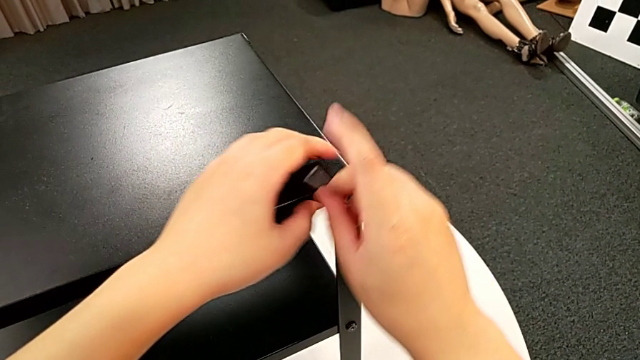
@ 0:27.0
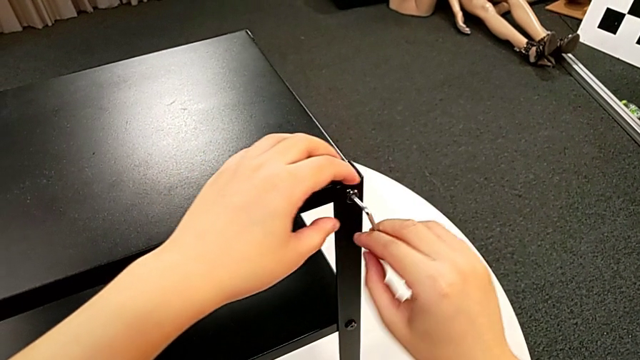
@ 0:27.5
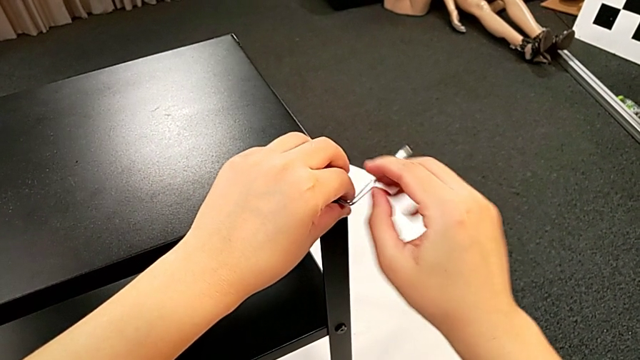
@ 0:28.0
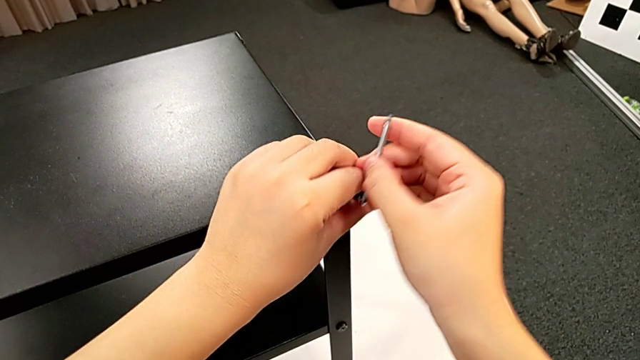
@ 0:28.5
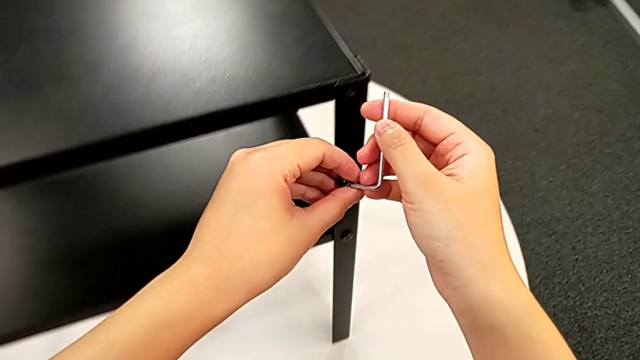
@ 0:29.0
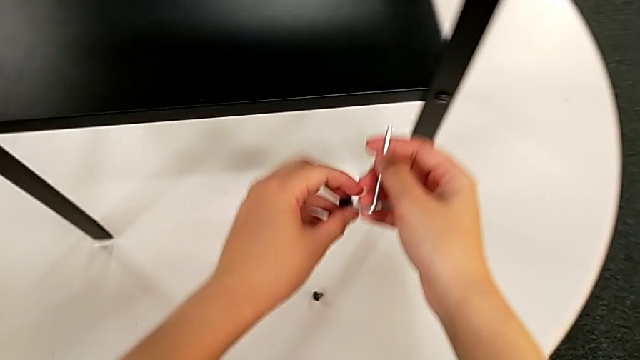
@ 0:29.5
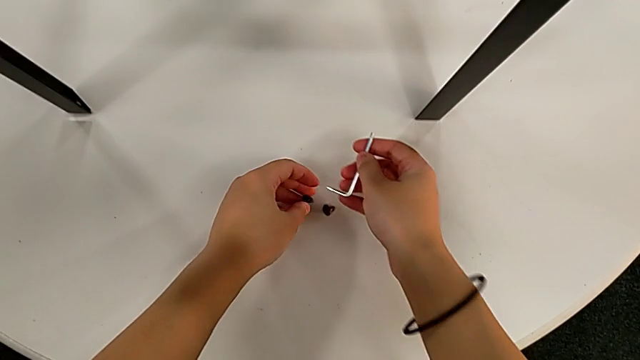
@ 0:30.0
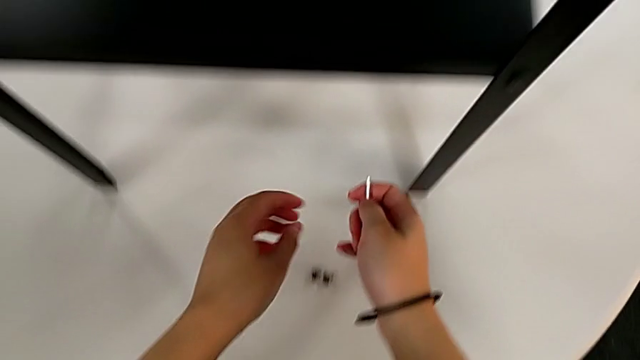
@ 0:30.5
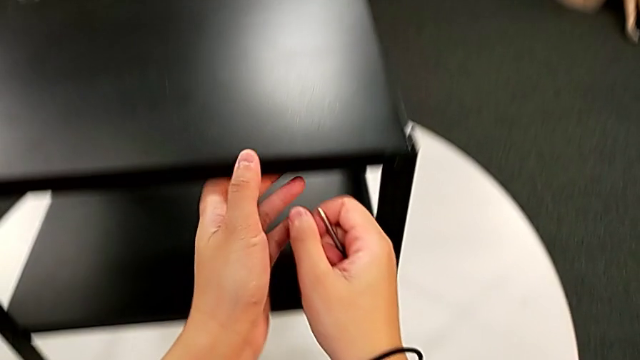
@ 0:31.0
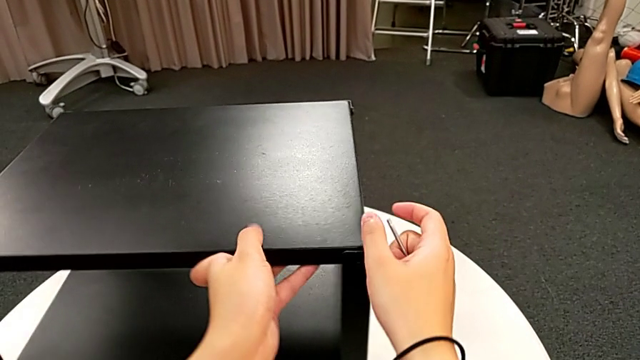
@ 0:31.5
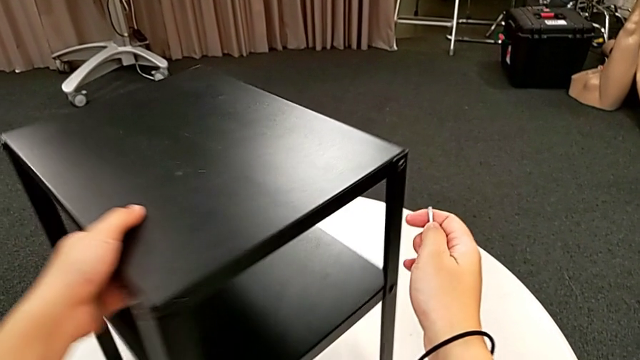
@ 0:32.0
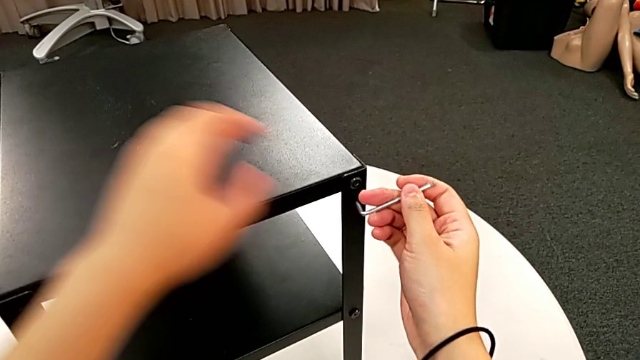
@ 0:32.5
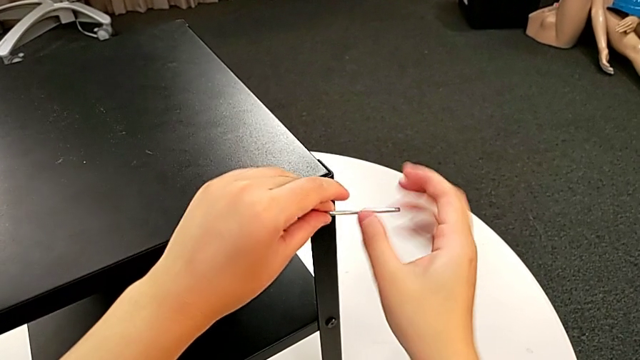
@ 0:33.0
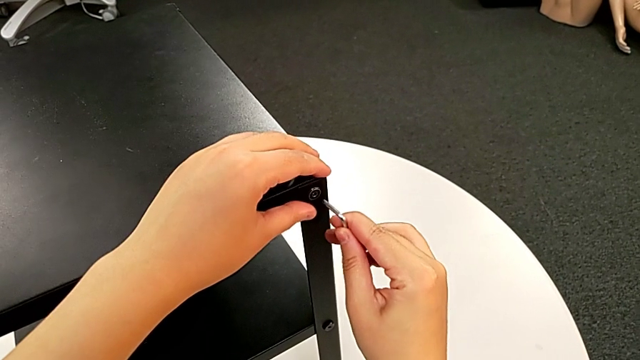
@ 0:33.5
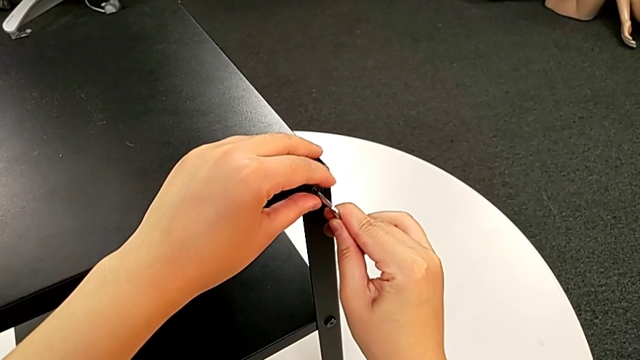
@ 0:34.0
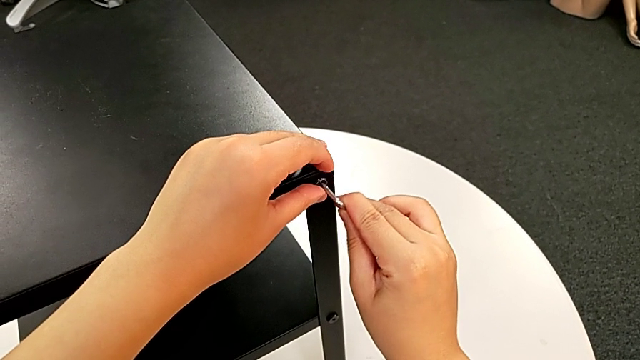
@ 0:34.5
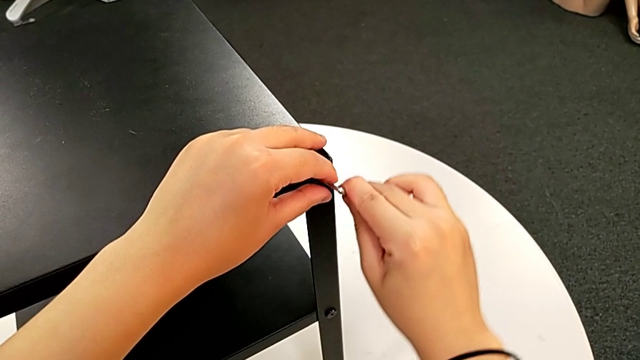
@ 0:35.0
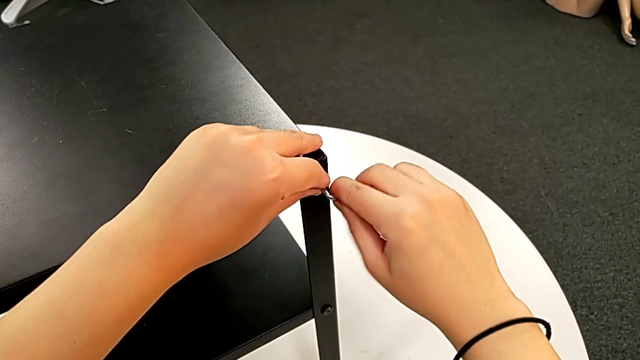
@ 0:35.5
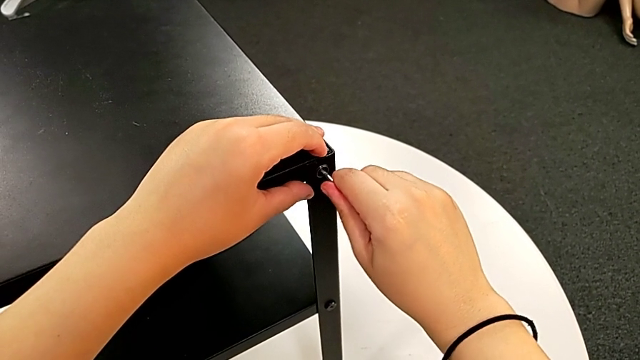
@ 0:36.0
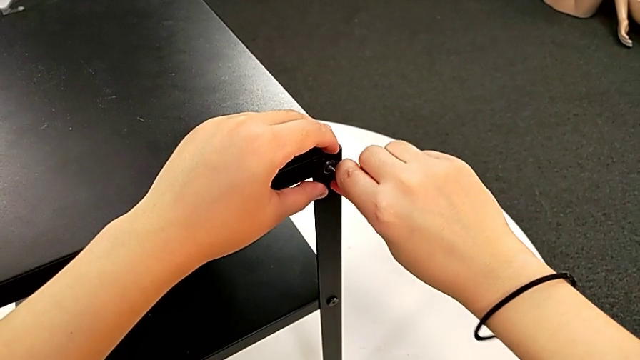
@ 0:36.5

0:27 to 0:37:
The camera wearer is disassembling the upper tray. They withdraw the Allen wrench, disassemble the hex socket head, place it, approach the nightstand, rotate it and insert the Allen wrench.

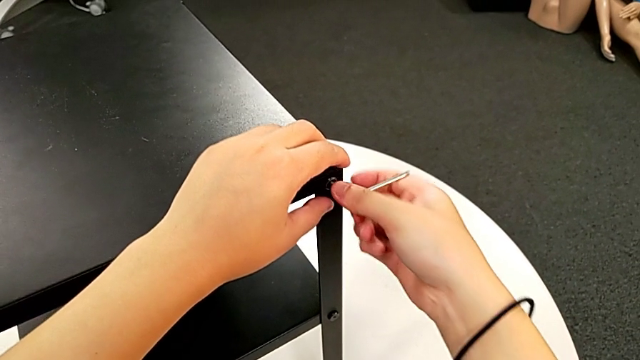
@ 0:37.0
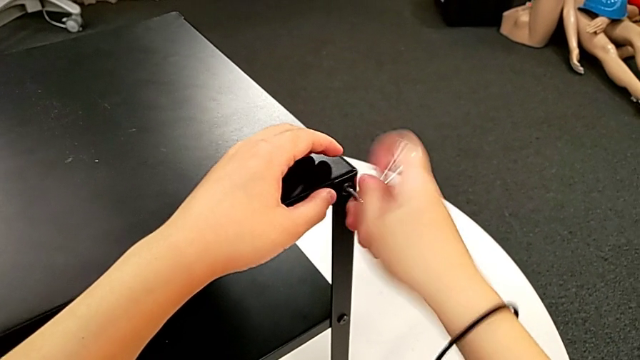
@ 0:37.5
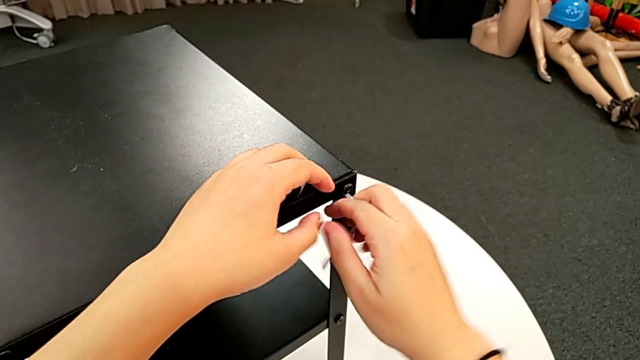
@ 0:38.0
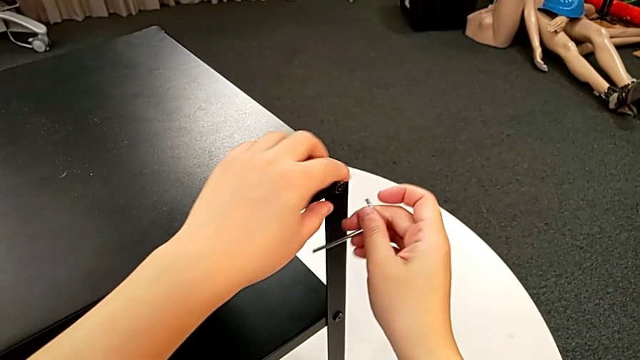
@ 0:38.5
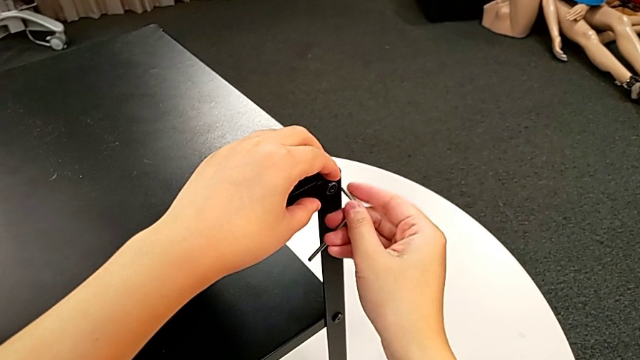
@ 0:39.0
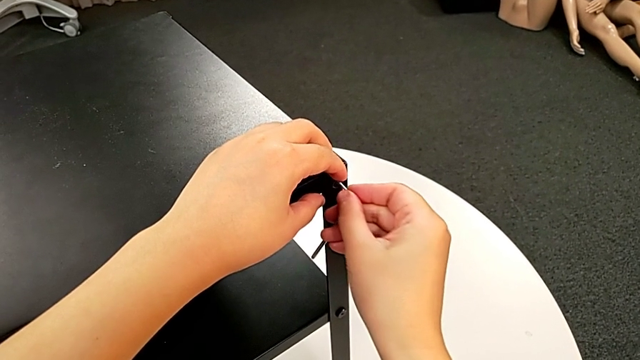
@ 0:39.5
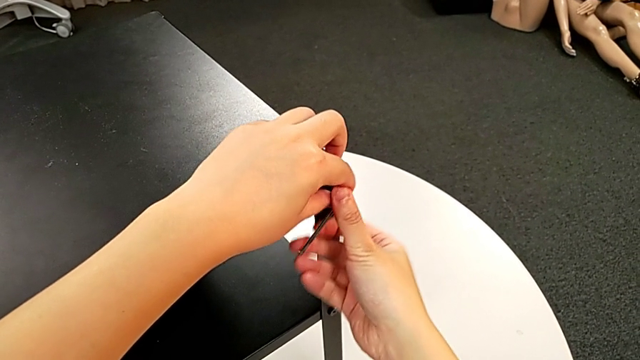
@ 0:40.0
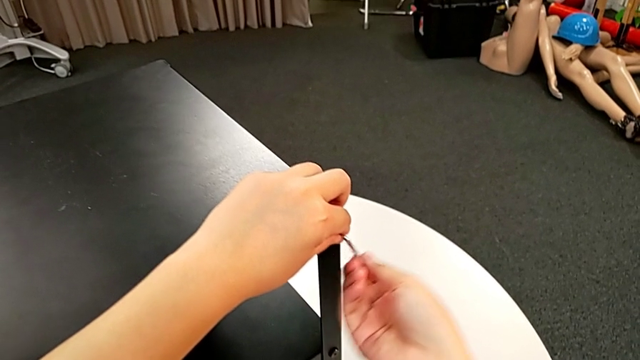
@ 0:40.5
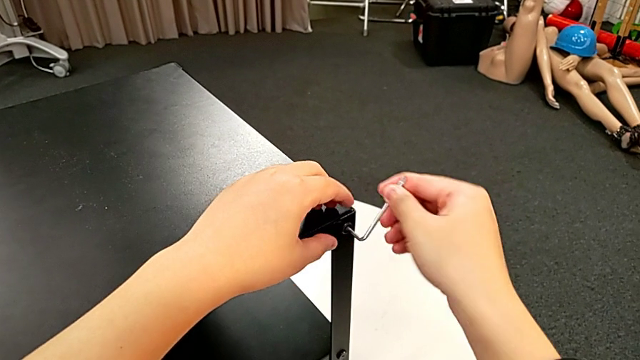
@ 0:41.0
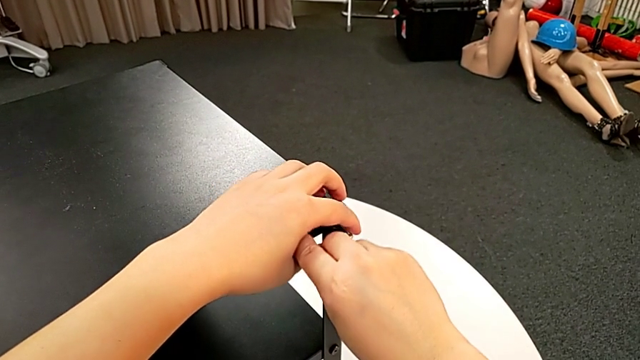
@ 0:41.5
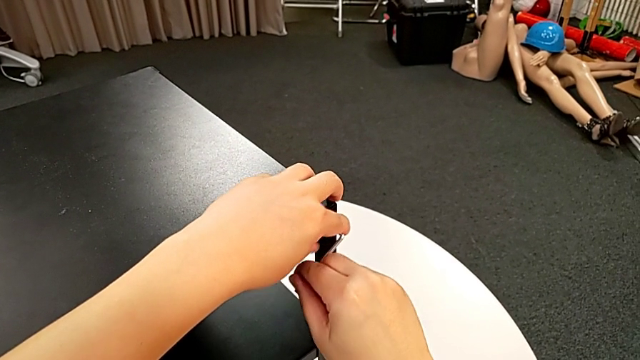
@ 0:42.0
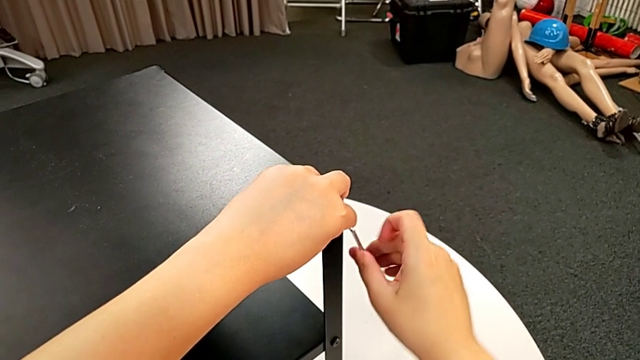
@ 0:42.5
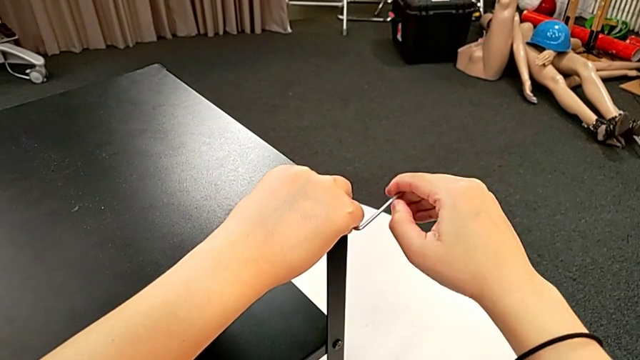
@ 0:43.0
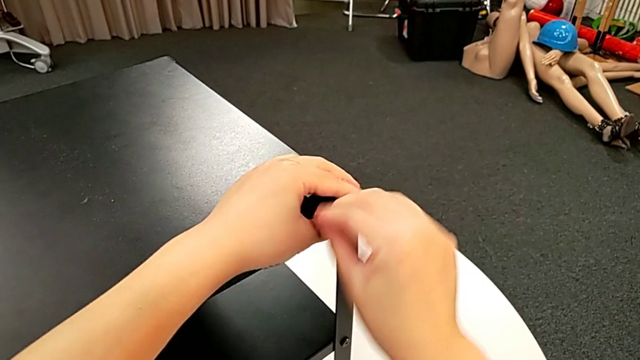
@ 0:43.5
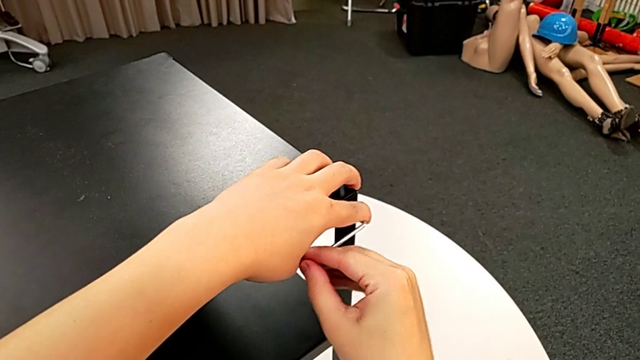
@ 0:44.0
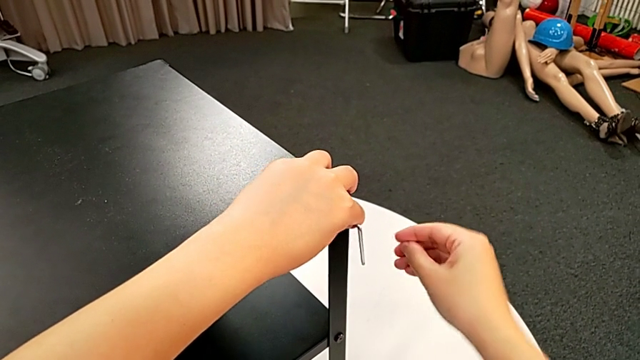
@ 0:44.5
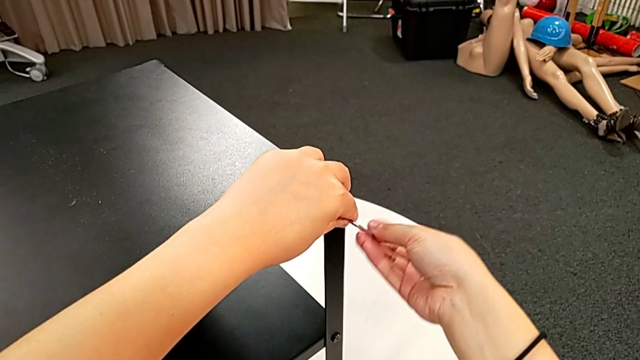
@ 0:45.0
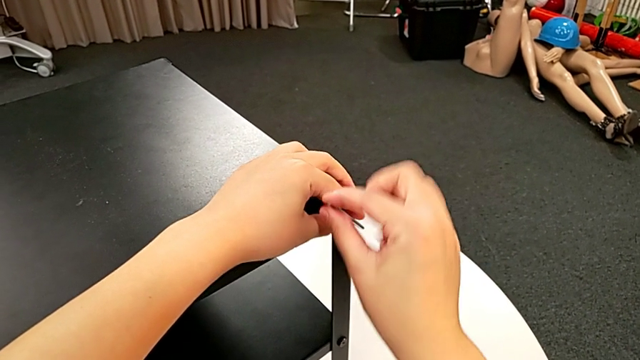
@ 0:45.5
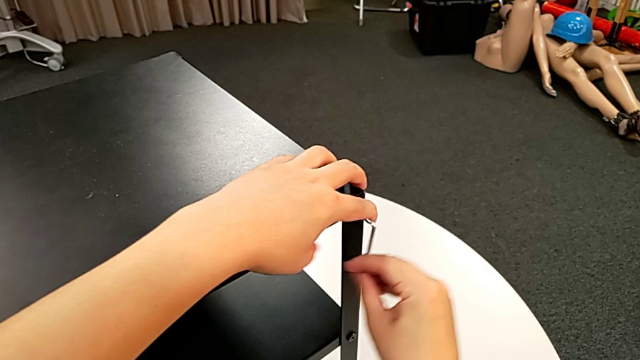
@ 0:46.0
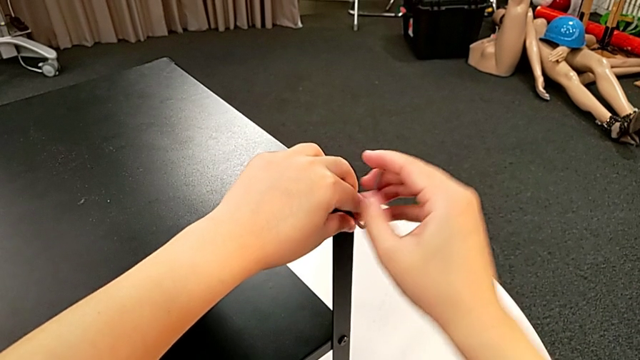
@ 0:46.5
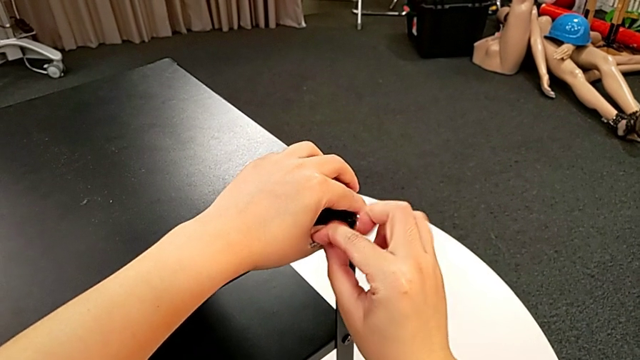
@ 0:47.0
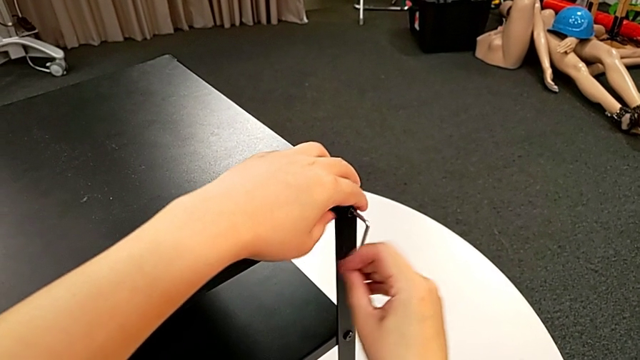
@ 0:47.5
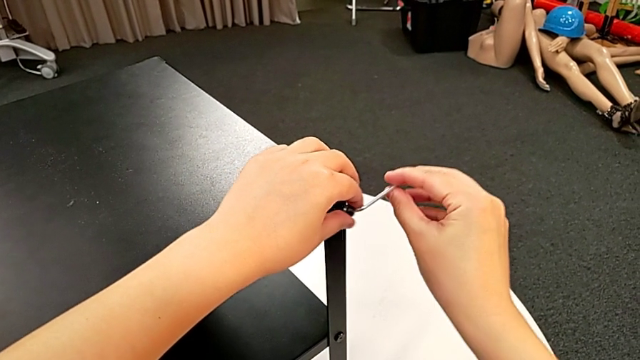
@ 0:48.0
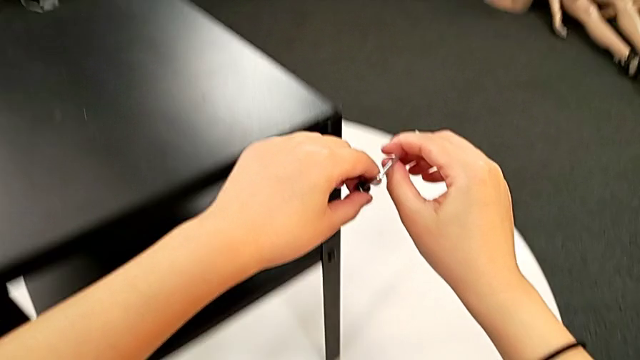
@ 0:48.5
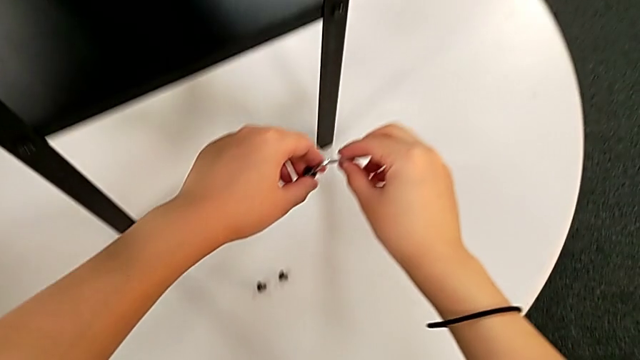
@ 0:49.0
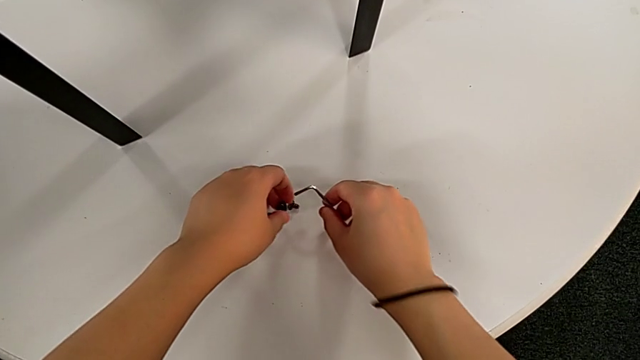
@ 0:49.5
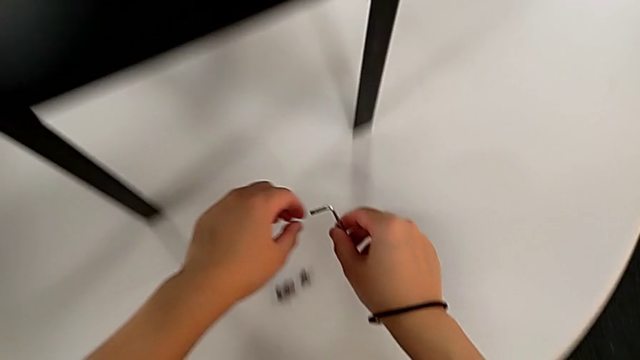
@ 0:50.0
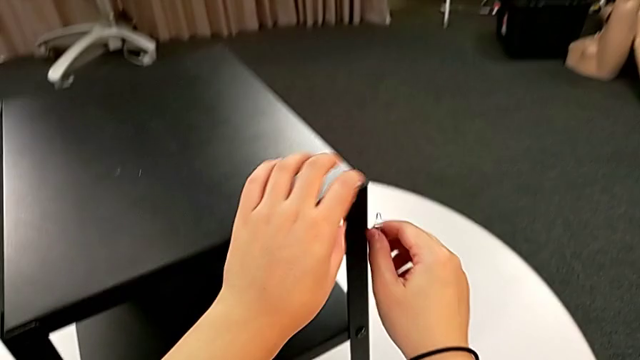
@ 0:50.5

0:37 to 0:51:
The camera wearer is disassembling the upper tray. They unscrew the hex socket head, withdraw the Allen wrench, disassemble the hex socket head, place it and approach the nightstand.
